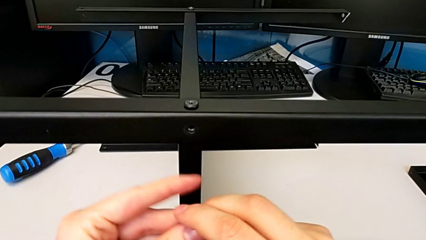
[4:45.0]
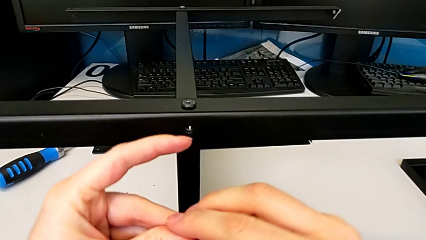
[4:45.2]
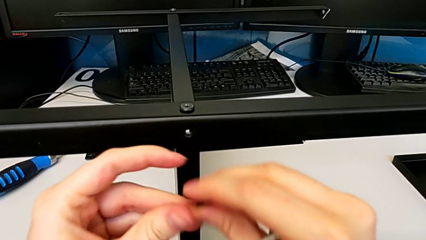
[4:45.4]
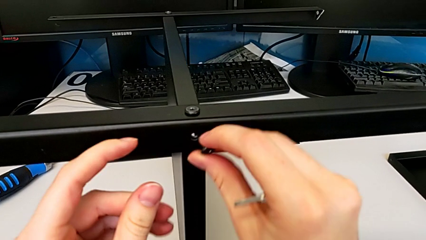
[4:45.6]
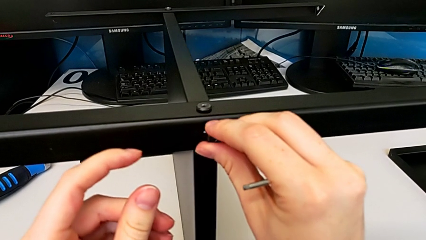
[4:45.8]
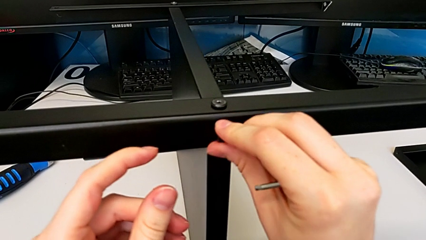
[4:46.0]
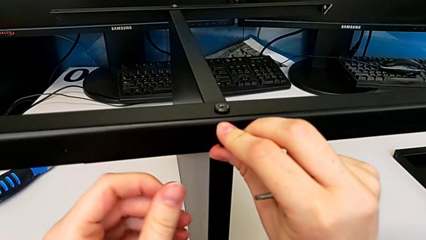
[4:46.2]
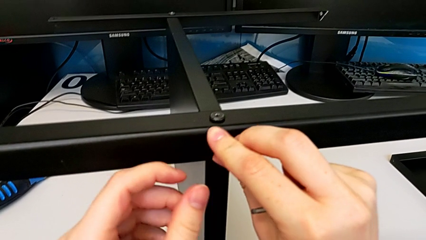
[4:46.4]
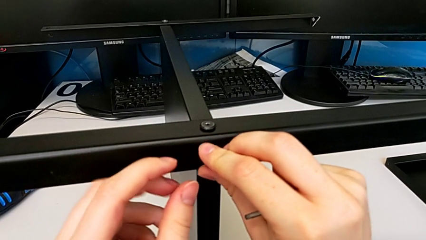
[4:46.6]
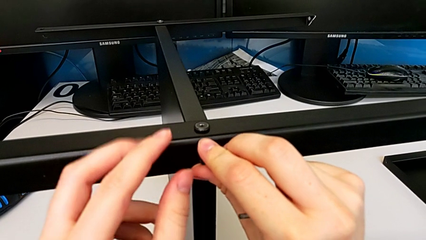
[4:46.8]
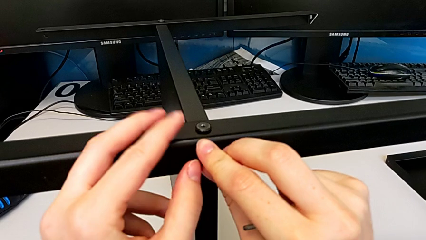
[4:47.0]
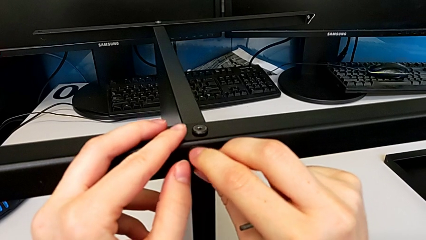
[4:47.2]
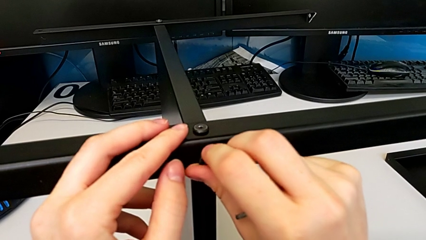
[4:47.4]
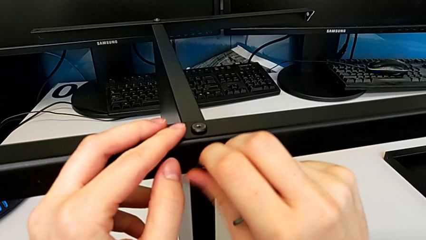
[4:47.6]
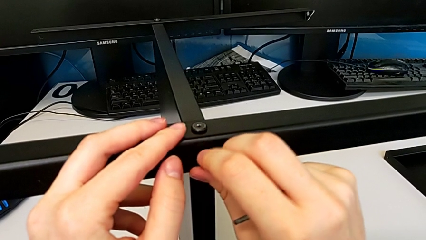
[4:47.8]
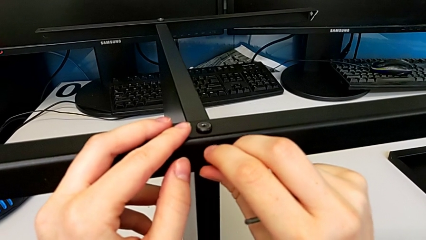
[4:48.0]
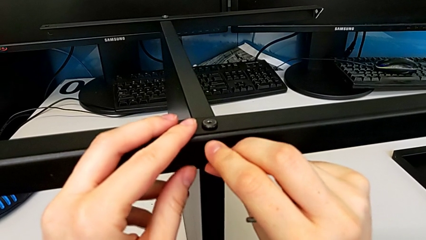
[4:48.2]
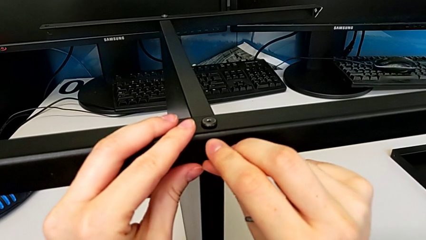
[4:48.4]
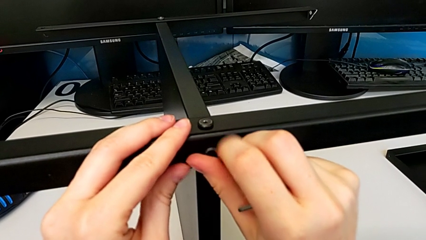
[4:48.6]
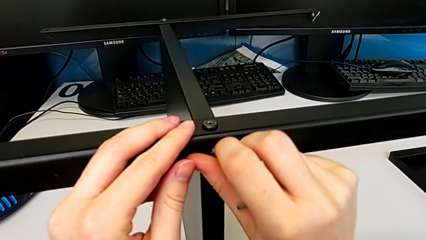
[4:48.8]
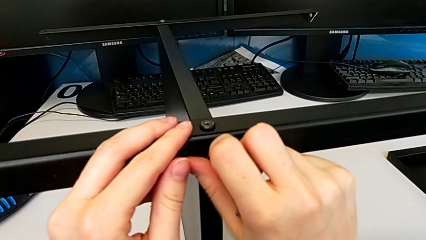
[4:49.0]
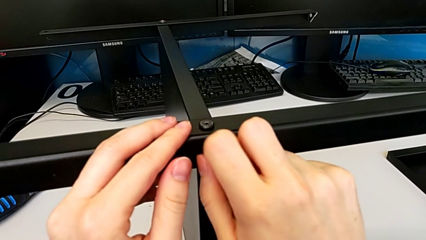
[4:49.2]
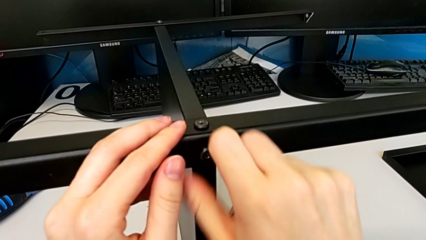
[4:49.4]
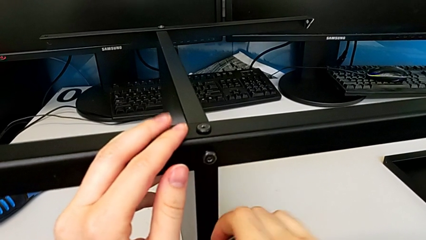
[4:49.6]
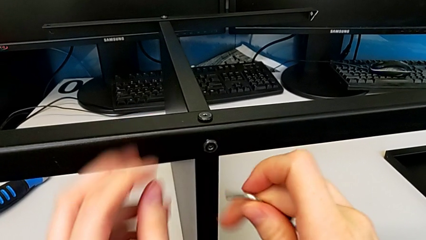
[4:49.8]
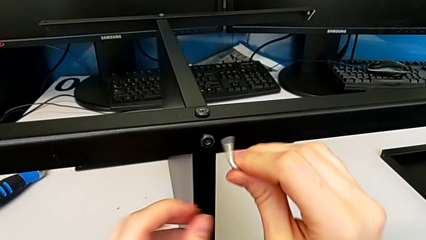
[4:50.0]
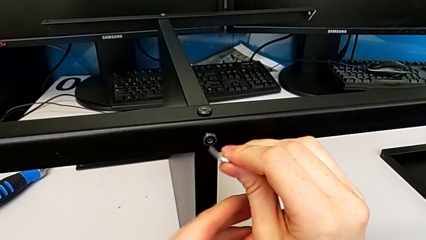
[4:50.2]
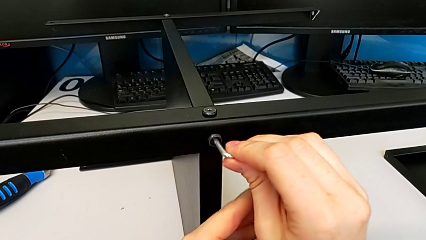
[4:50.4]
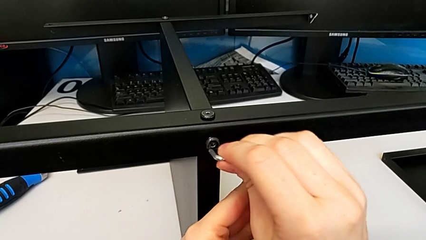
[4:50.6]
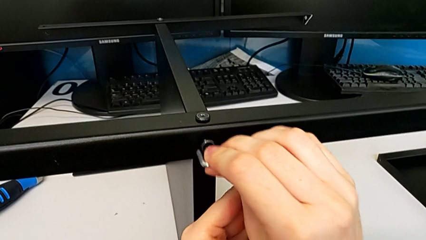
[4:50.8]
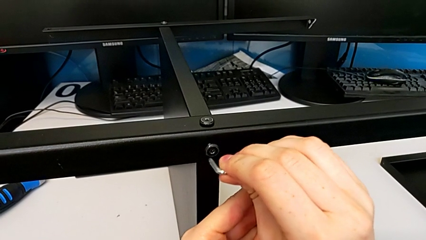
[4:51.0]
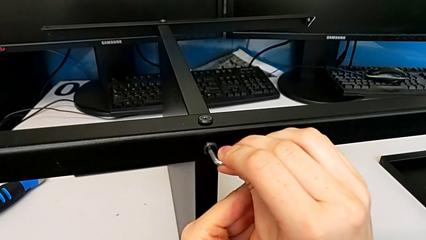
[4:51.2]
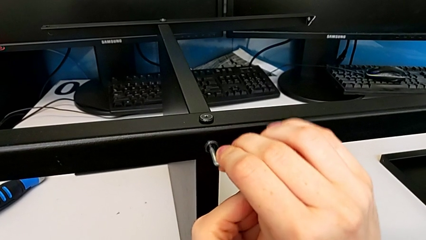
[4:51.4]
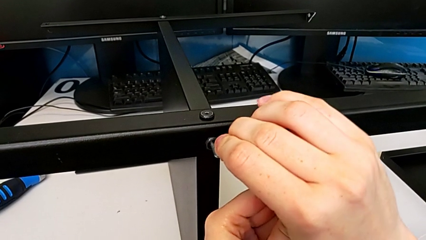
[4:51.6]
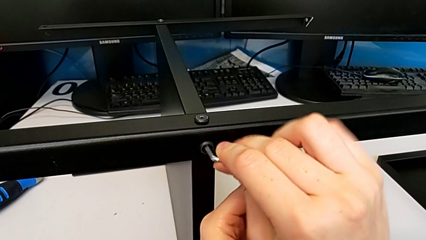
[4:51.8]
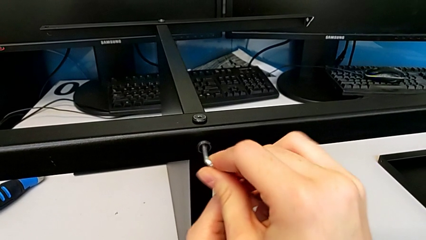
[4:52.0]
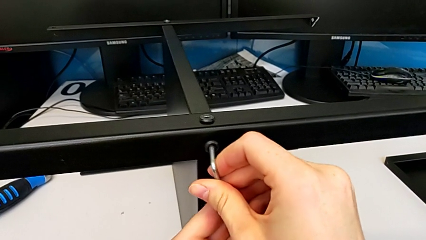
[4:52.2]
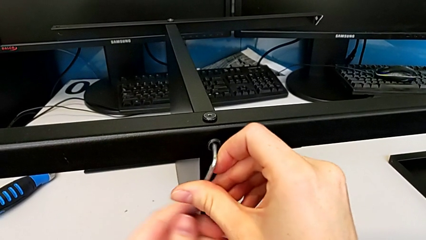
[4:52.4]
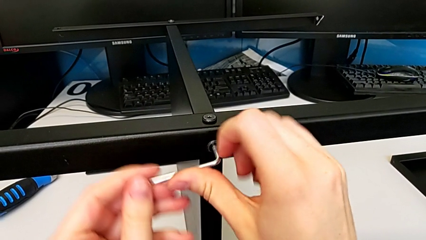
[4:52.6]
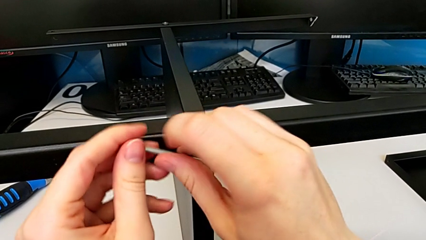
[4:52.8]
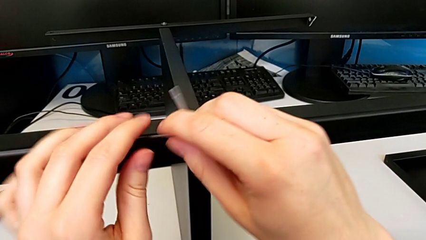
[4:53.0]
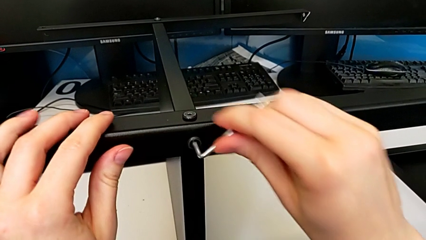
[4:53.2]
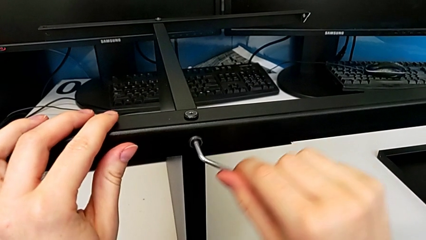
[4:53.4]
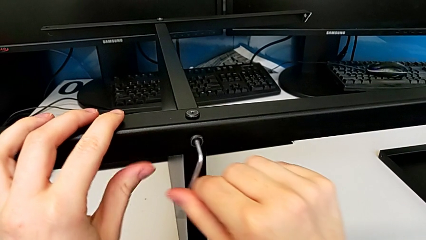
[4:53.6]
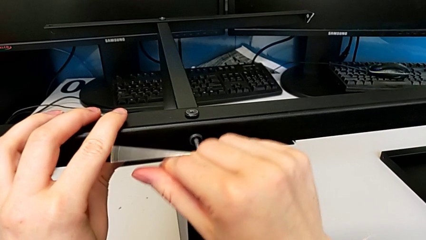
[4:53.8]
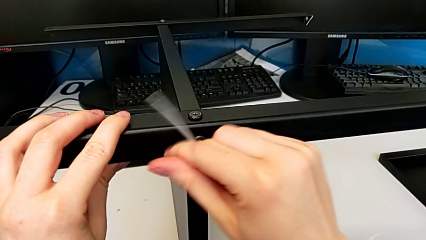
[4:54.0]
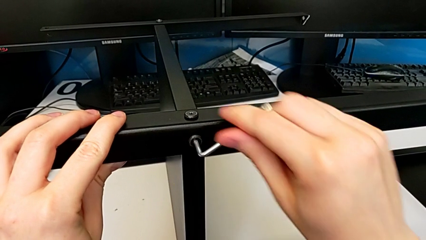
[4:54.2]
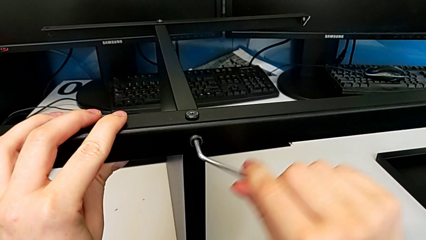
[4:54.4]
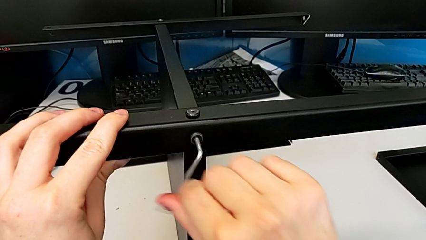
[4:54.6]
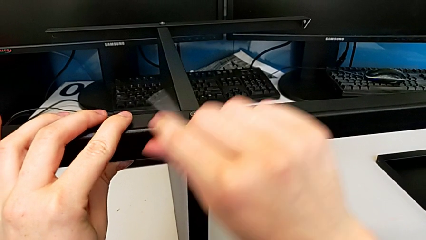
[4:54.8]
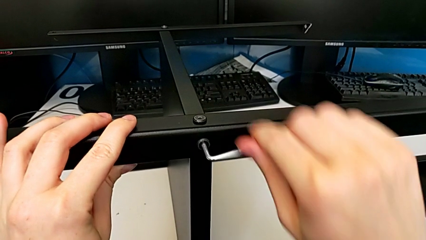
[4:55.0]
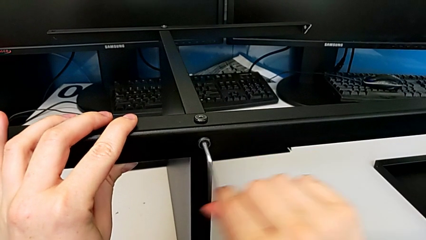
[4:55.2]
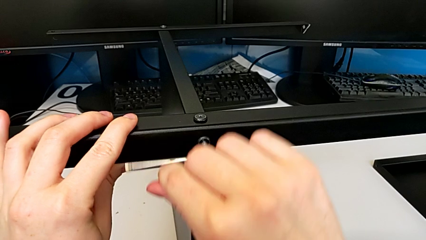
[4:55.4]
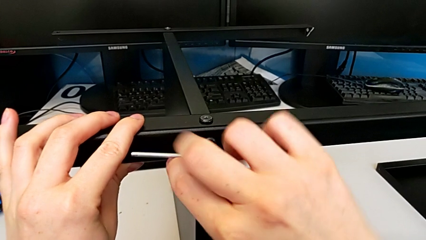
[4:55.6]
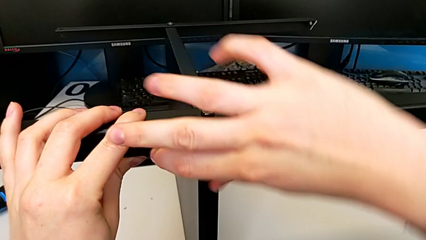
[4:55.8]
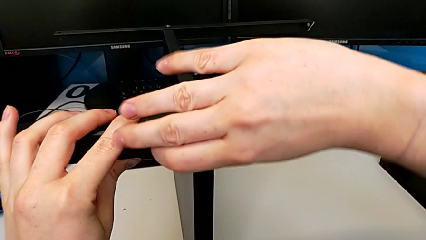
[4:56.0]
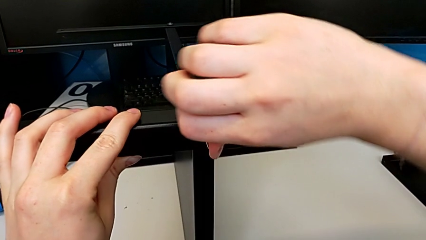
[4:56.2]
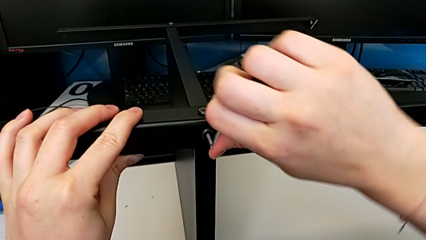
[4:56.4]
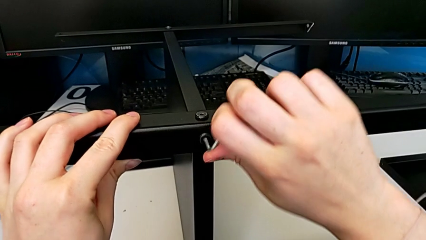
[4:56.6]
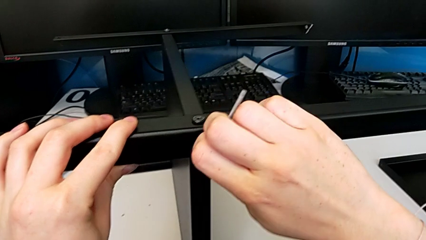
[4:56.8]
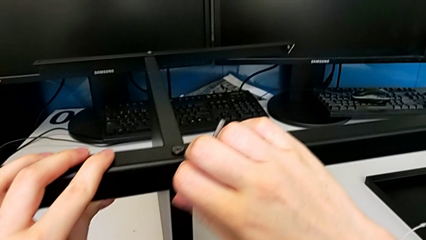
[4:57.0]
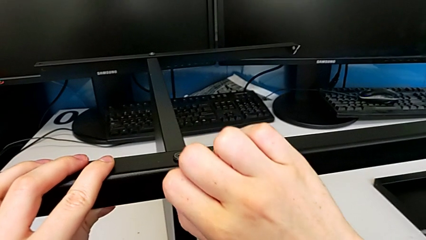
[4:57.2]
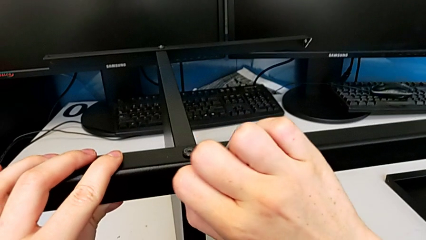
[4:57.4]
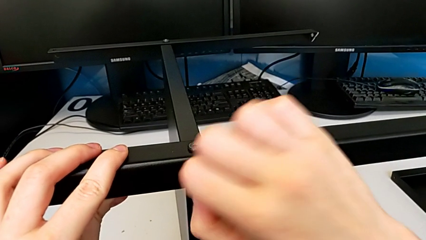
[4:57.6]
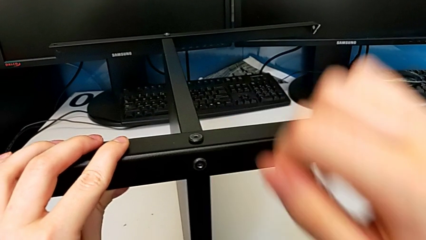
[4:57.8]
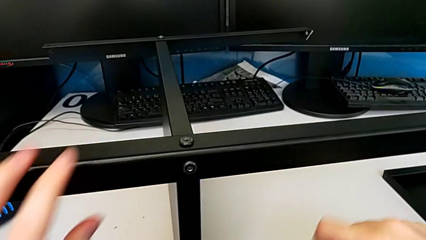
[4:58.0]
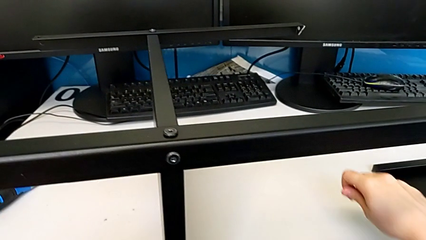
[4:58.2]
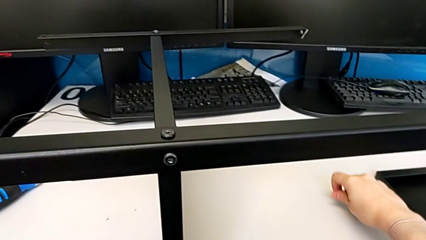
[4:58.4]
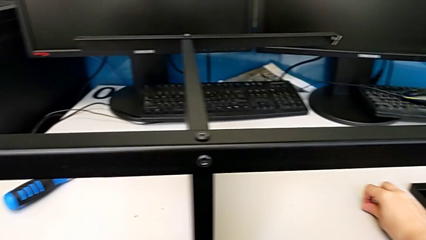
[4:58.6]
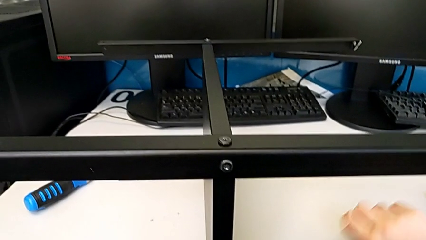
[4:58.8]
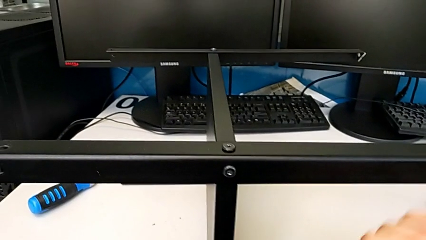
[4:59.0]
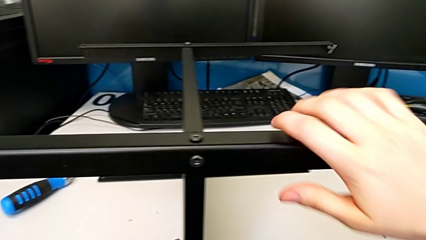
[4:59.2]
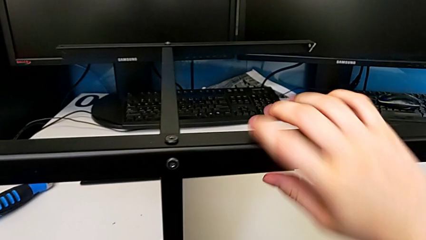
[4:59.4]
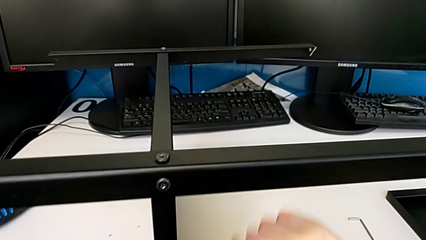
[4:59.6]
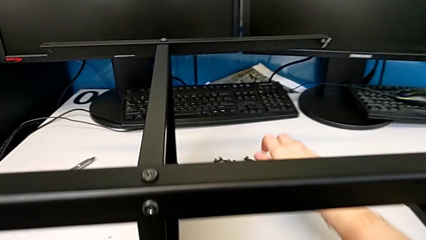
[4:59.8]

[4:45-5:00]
The camera wearer is assembling the fourth leg to the middle shelf. They insert the second hex socket head, screw it twice and drop the Allen wrench.

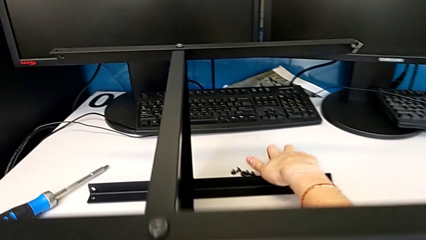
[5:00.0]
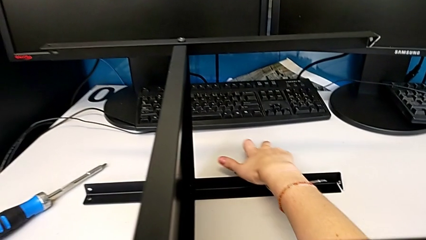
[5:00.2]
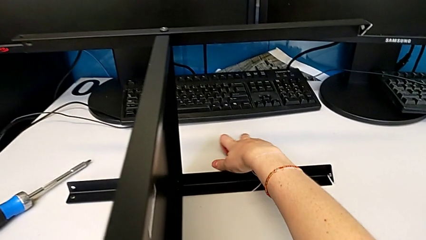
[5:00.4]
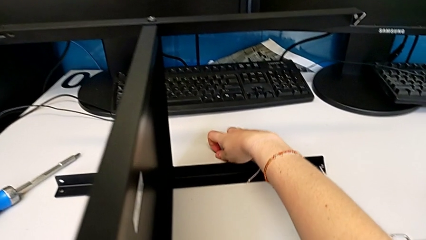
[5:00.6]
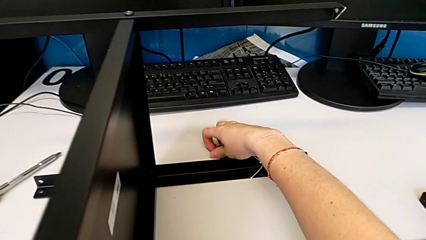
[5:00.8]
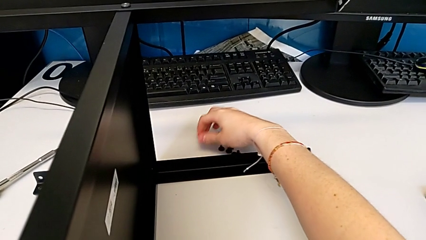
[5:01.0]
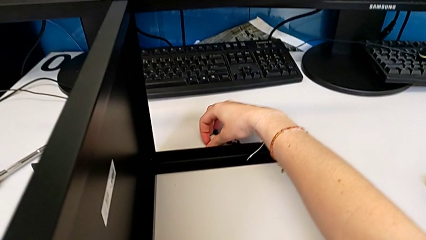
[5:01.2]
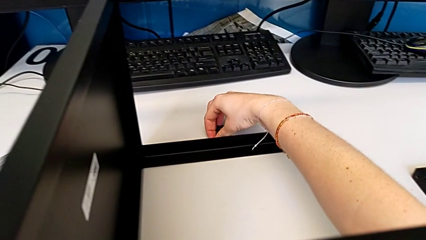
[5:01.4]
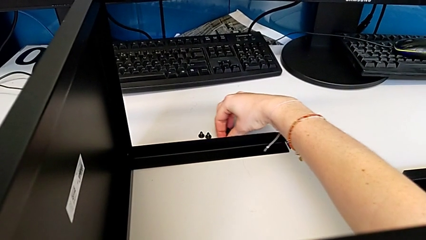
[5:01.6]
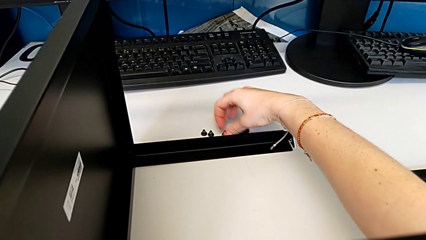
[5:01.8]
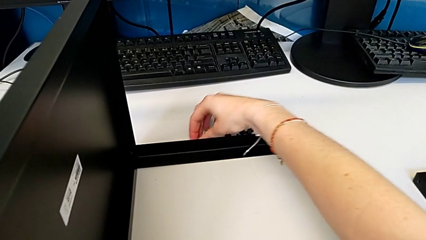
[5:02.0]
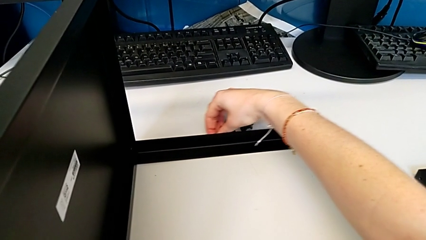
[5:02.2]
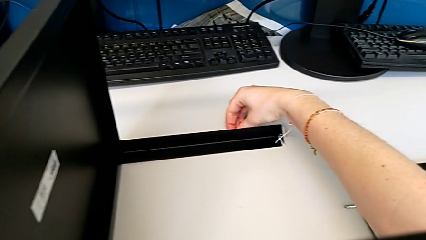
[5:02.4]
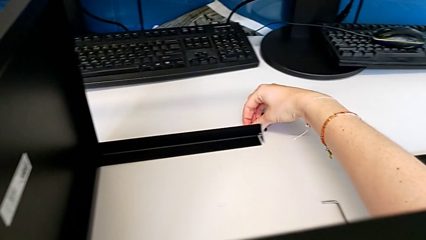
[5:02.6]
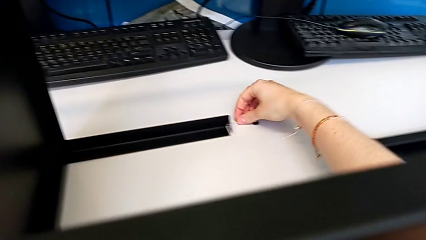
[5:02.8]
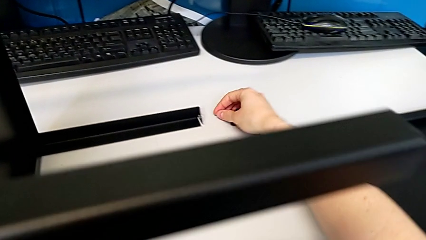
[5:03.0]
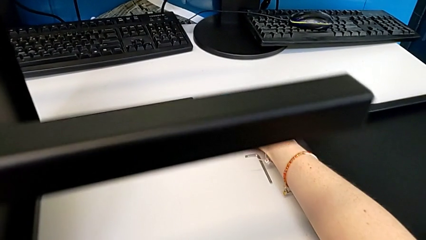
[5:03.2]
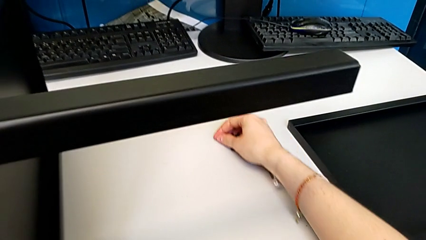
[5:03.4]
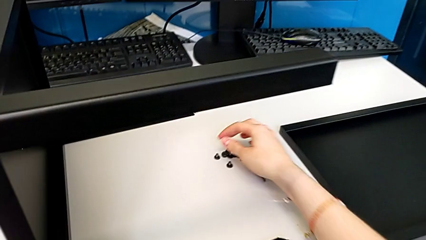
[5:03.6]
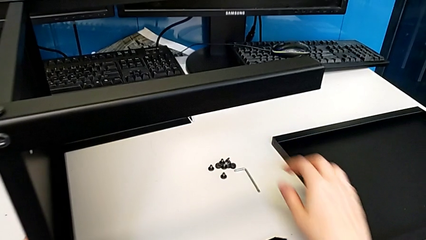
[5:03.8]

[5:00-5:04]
The camera wearer is screwing the top shelf to the first leg. They slide the hex socket head.
